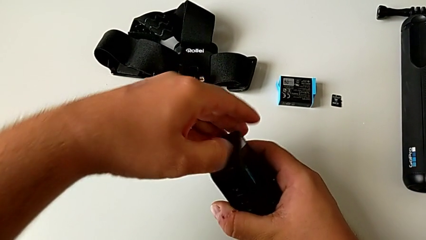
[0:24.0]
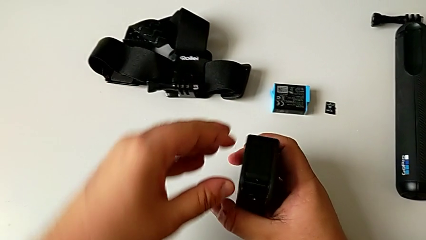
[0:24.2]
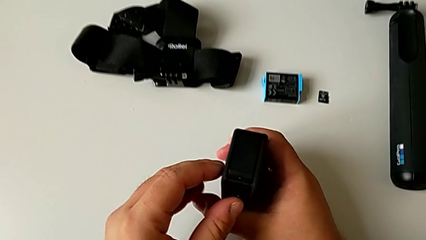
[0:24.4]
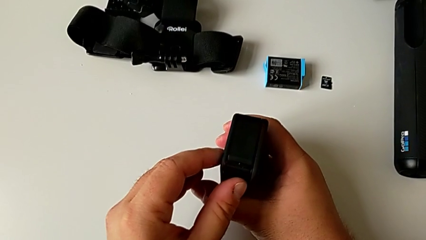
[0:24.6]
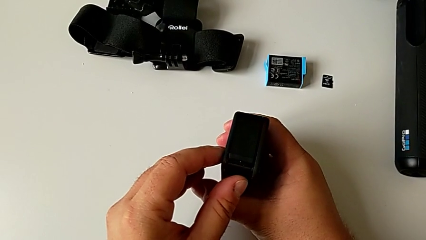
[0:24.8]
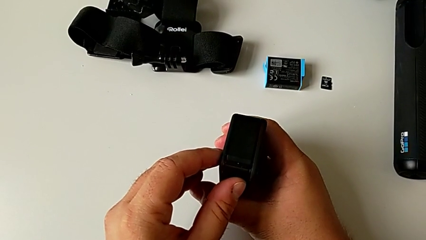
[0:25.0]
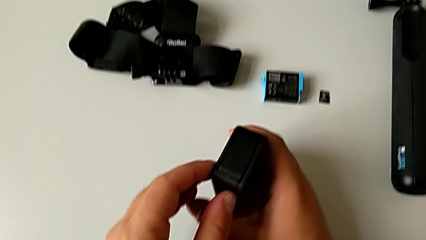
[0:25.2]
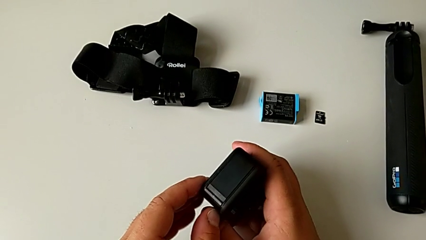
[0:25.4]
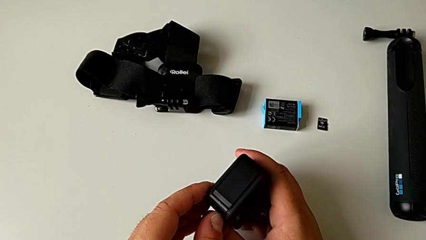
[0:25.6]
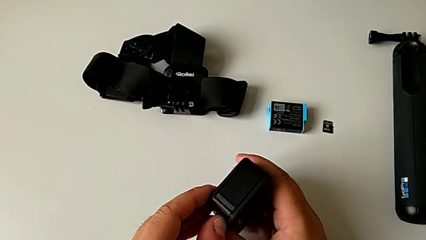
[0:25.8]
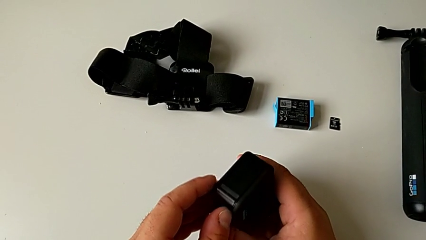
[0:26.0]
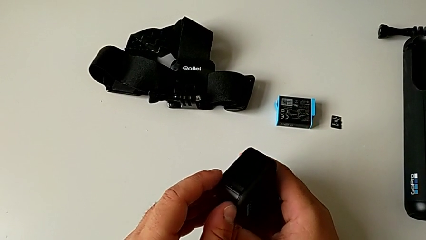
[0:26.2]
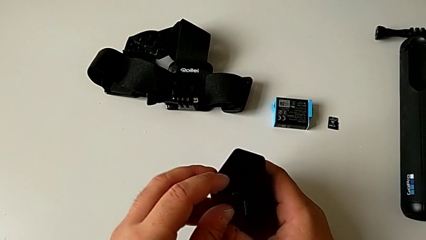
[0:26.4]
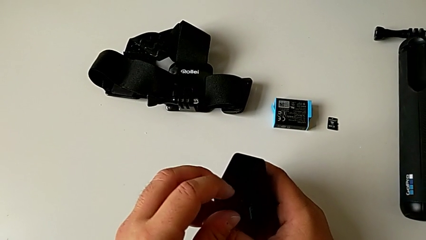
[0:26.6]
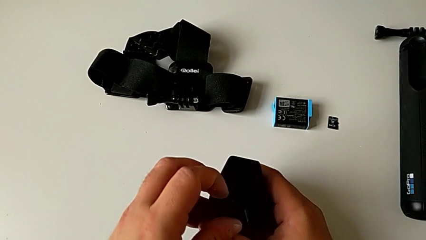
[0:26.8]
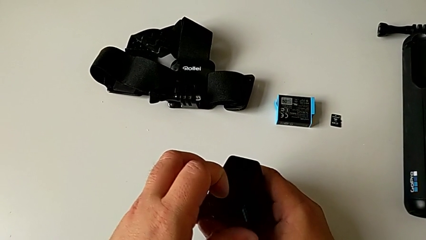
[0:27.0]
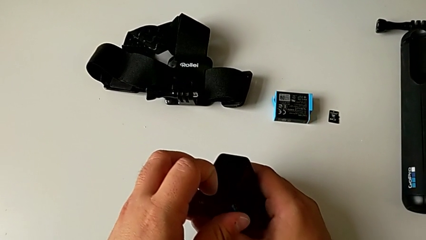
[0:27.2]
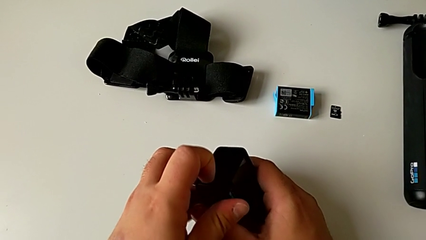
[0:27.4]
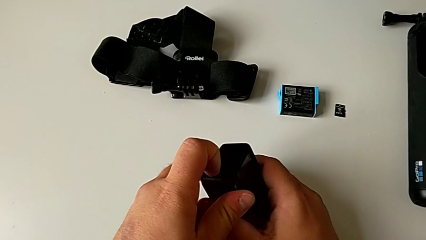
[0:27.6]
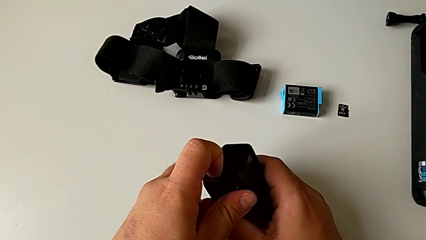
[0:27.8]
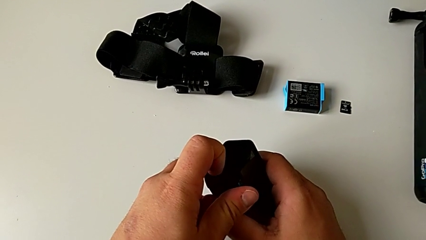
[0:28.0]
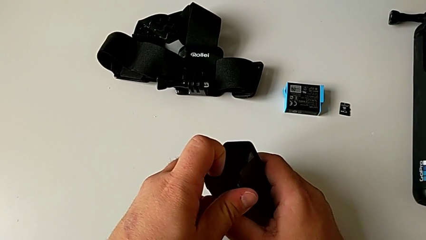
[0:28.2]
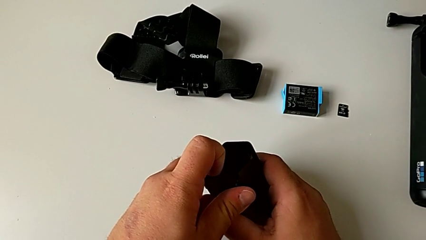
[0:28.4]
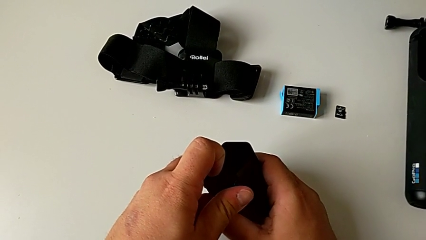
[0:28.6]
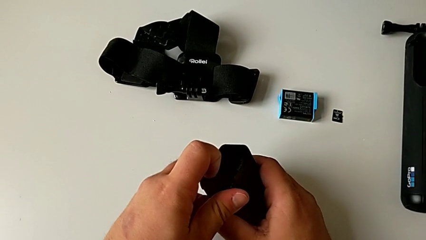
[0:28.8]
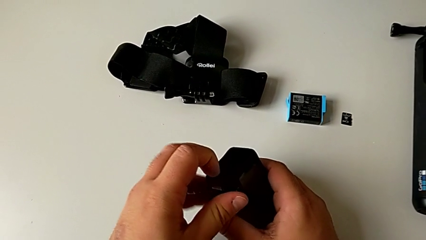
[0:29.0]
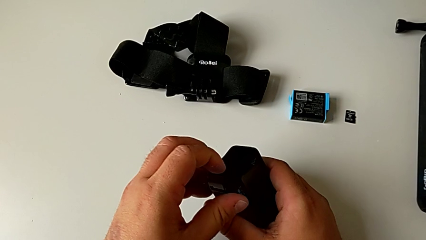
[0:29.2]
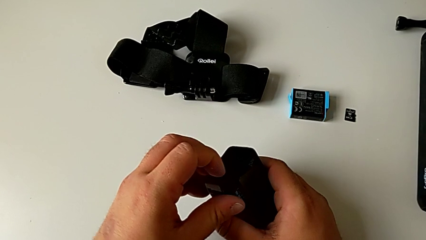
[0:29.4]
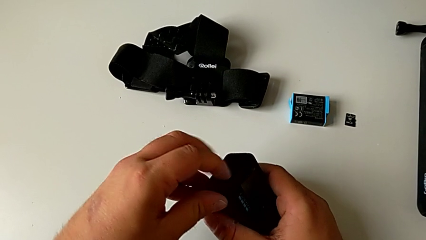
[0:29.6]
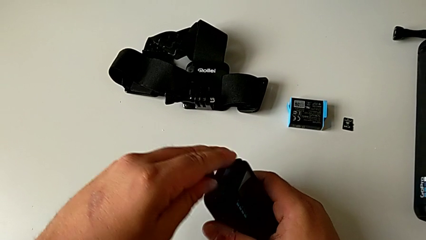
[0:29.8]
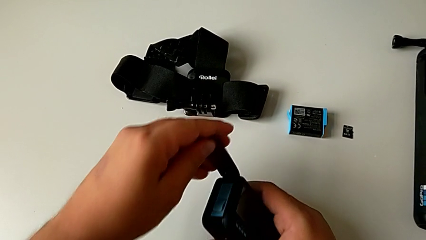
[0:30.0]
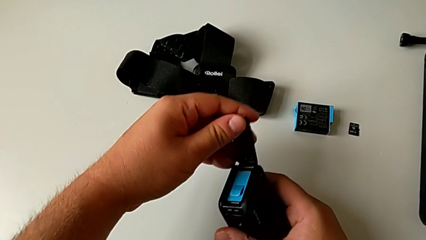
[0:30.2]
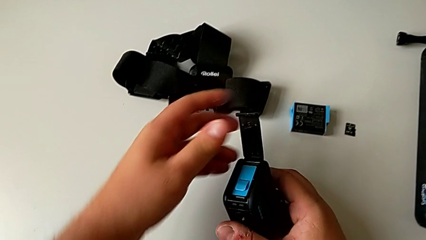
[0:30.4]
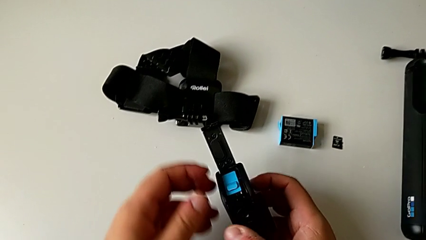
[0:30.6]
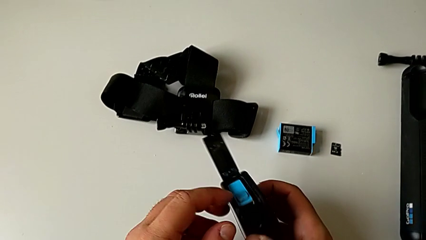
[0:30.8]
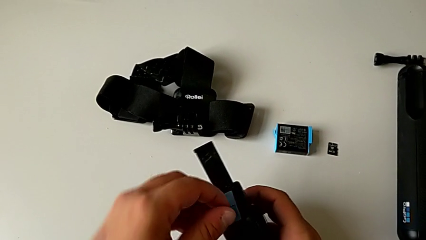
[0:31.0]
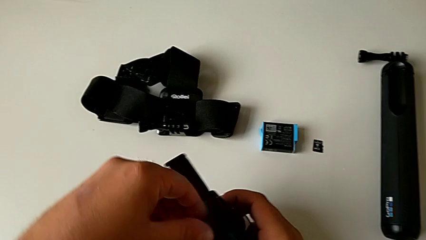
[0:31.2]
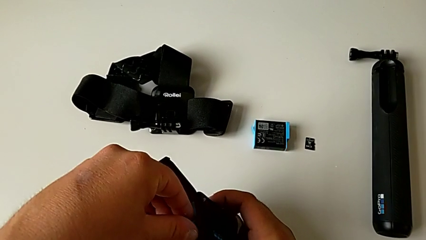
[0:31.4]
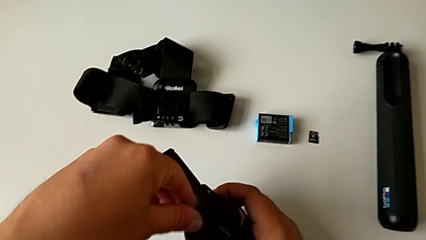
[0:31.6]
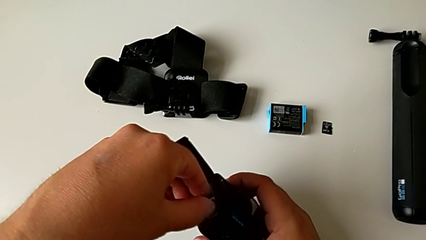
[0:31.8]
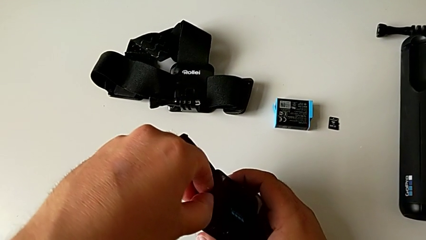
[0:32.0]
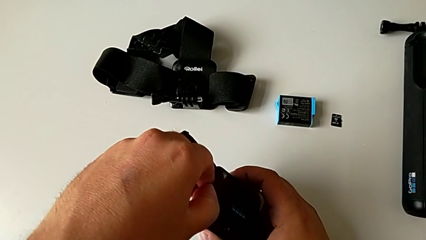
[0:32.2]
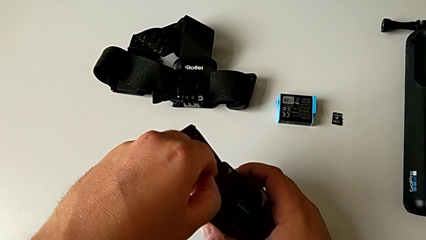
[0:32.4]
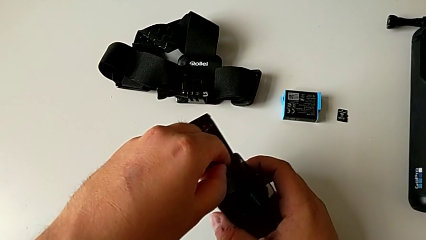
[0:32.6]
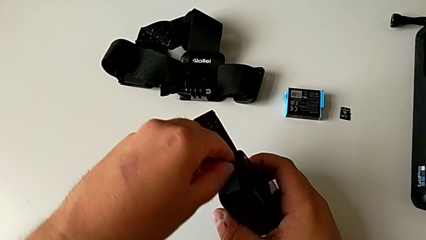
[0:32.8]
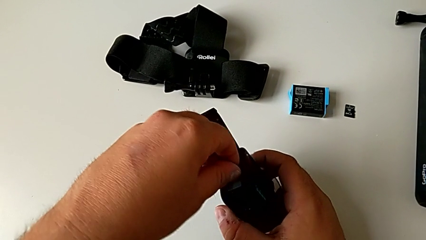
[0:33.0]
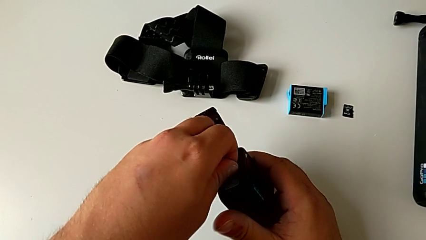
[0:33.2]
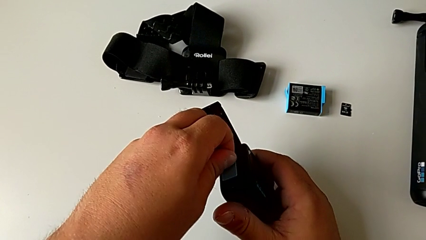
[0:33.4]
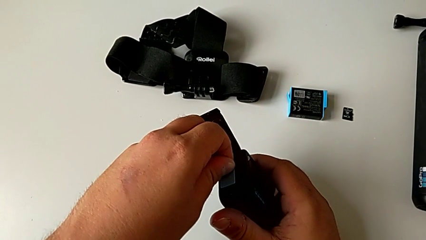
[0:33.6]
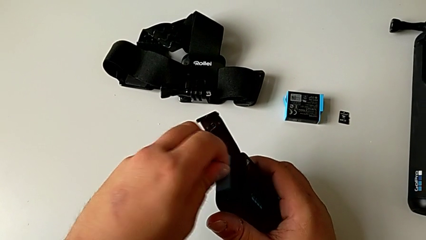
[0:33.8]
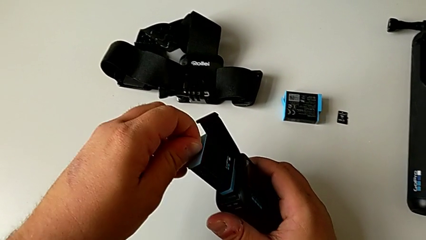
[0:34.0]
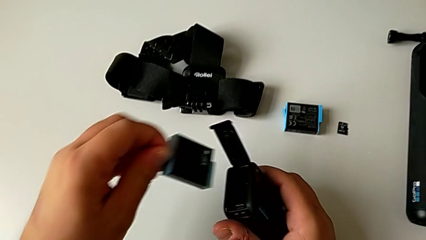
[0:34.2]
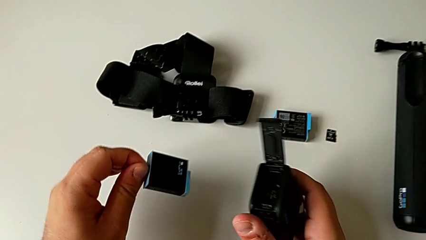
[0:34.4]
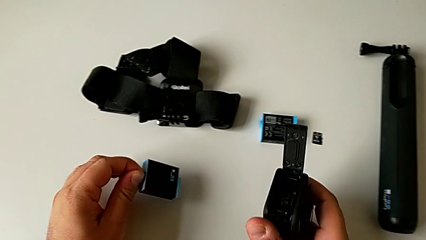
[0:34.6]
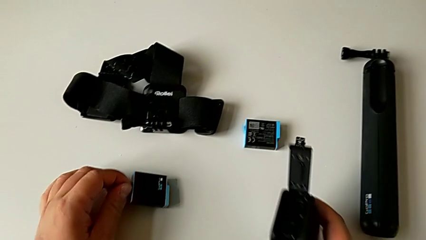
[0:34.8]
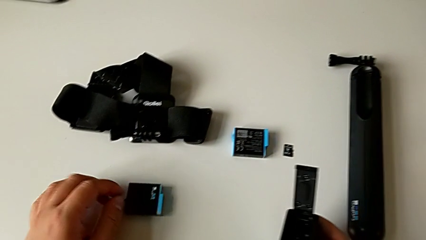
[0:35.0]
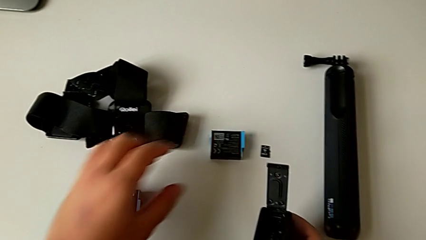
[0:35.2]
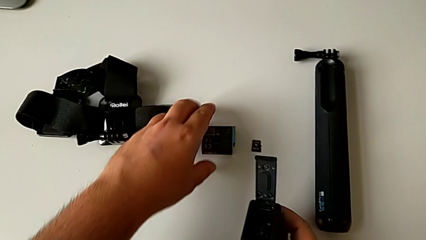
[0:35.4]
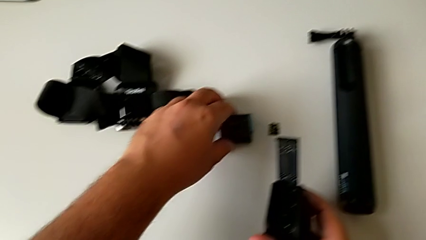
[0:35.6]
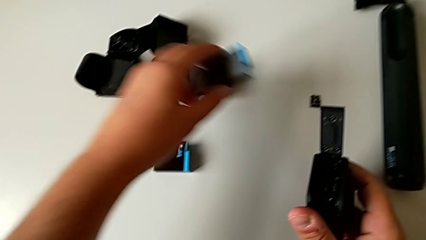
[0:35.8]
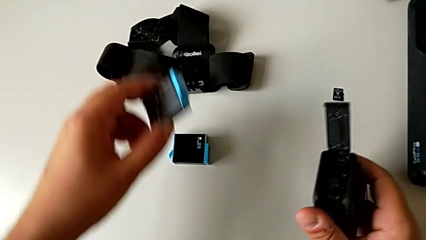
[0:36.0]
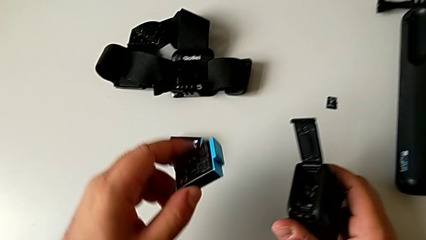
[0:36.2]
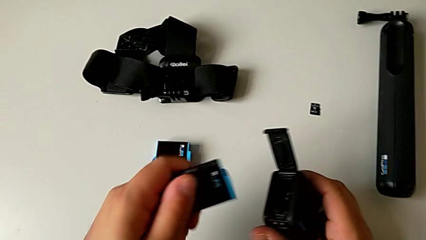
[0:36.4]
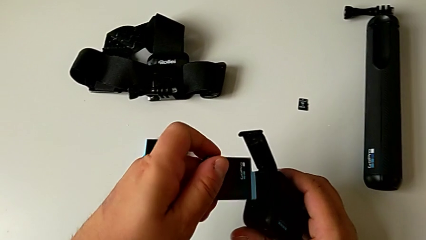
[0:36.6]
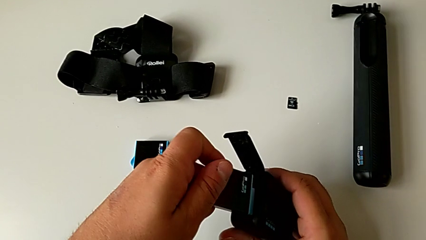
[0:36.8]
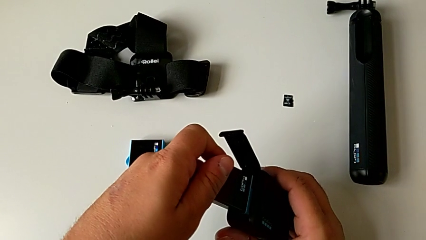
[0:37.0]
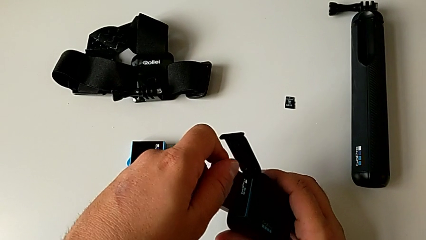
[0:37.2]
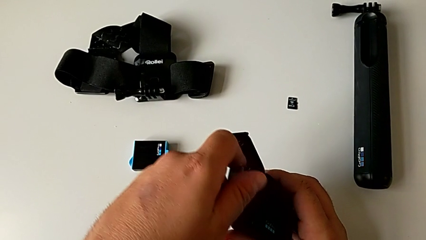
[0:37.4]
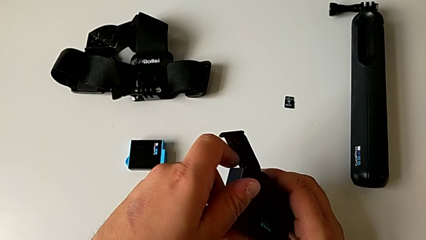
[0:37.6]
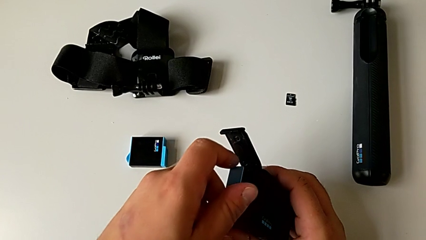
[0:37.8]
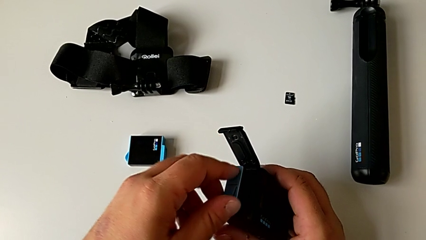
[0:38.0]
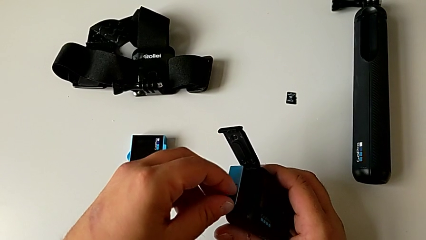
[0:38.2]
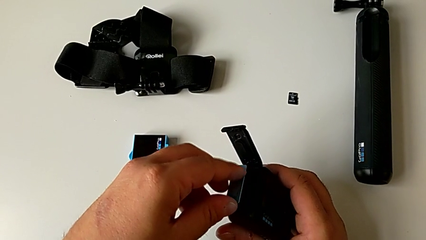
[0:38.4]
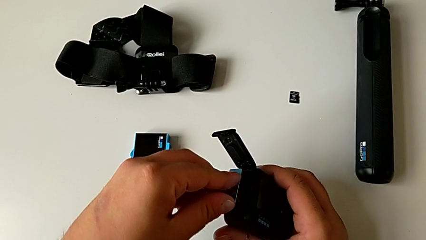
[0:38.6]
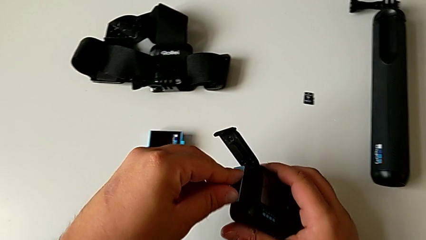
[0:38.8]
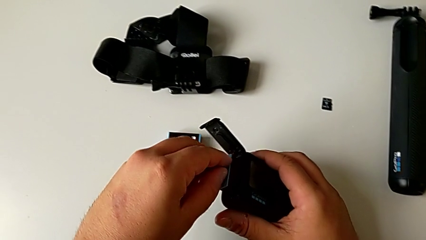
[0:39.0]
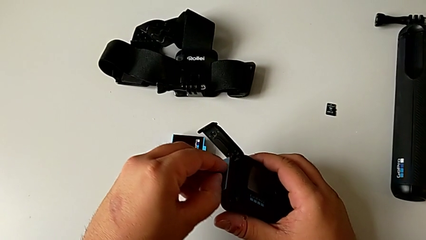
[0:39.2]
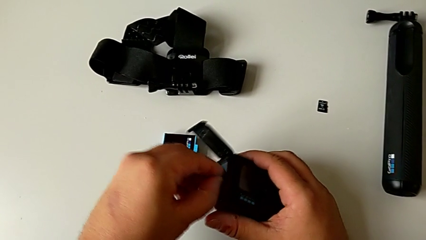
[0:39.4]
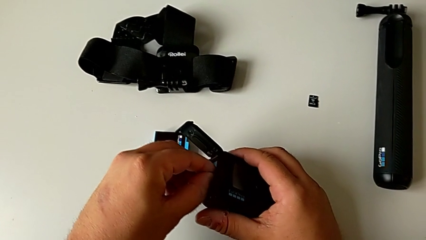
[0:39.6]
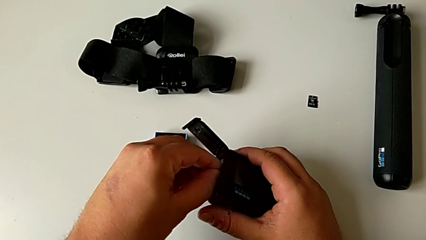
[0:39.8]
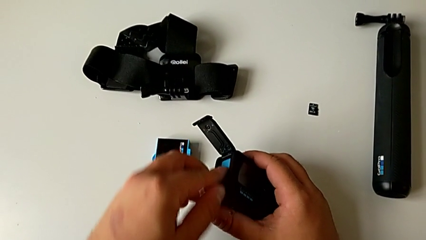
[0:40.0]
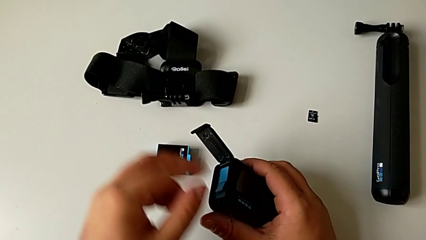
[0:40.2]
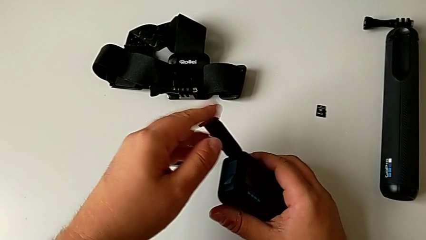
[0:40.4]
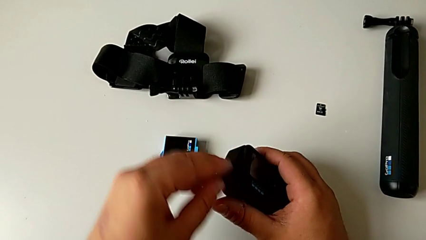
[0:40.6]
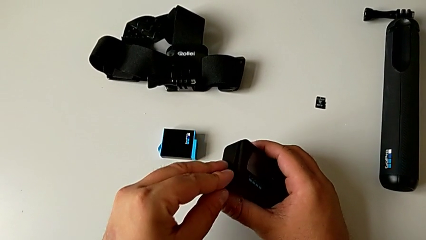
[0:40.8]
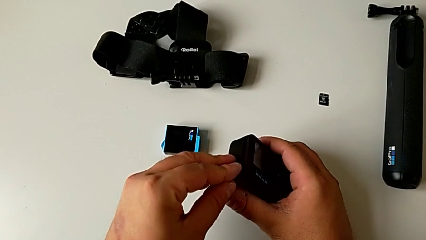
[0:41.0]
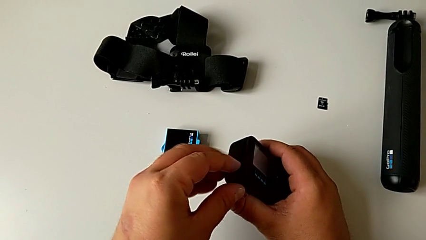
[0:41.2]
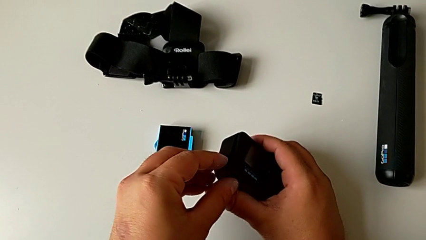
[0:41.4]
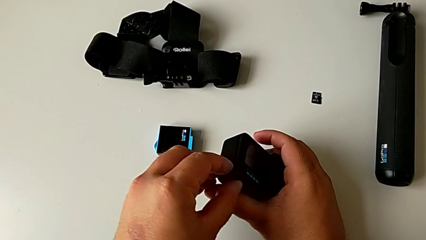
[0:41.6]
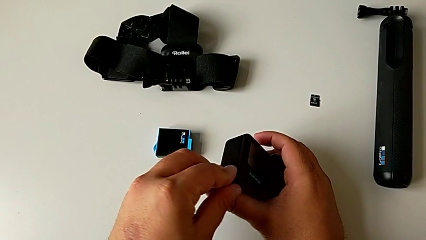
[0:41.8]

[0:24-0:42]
The camera wearer is exchanging the battery of the GoPro. They wrongly pull the battery door, which they can't open, hold the GoPro, pull the battery door, open it, grab the old battery, pull it, place it, lift the new battery, place it, insert it, grab the battery door and close it.
